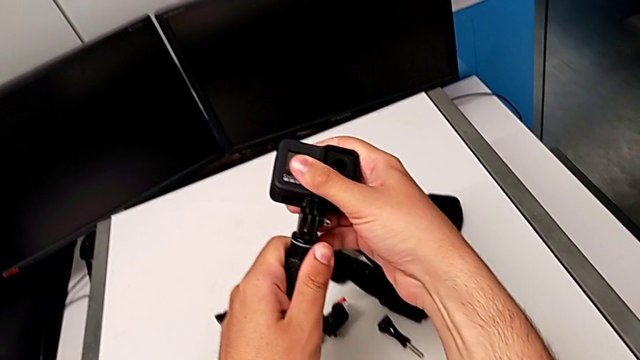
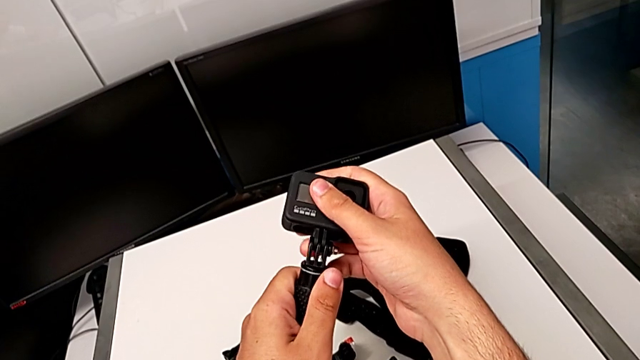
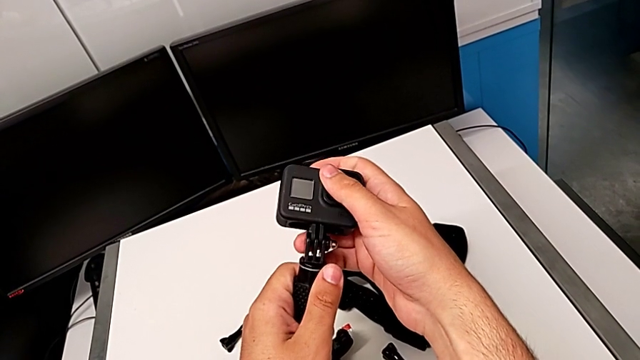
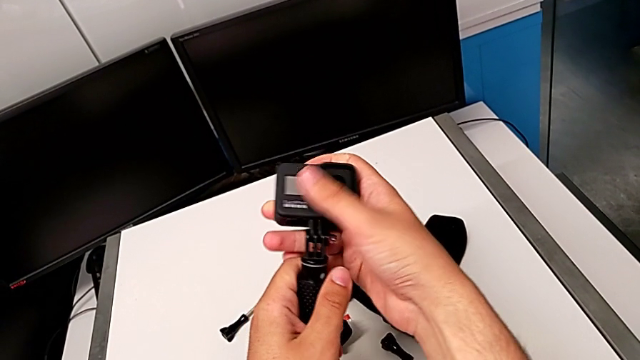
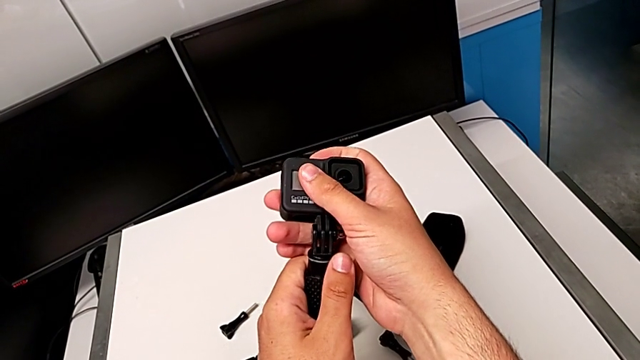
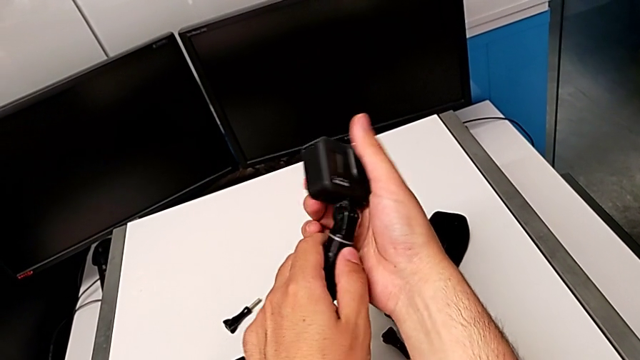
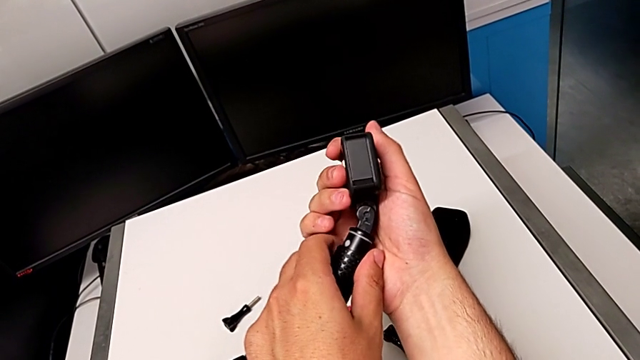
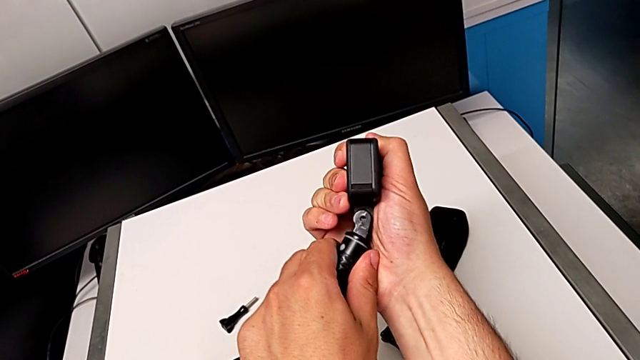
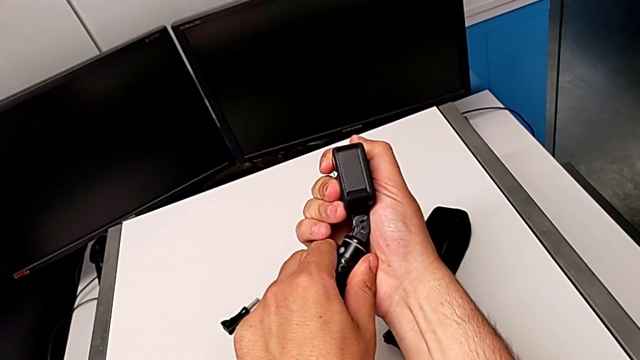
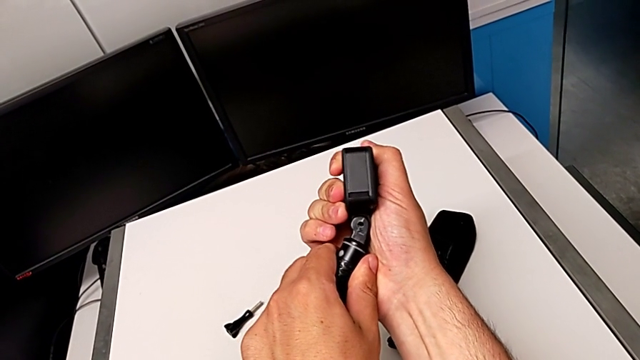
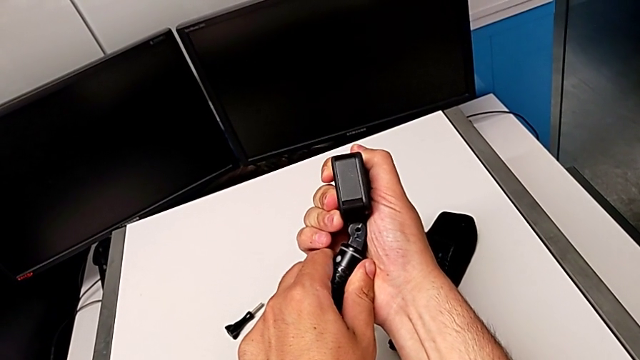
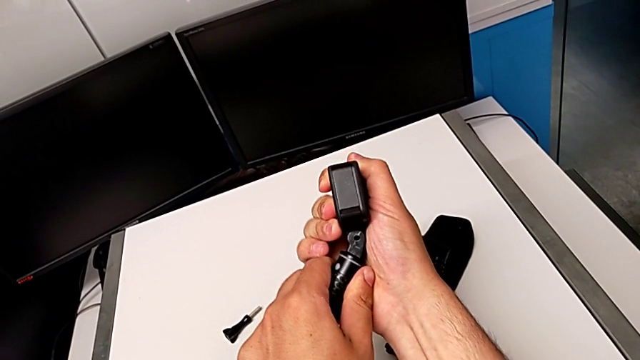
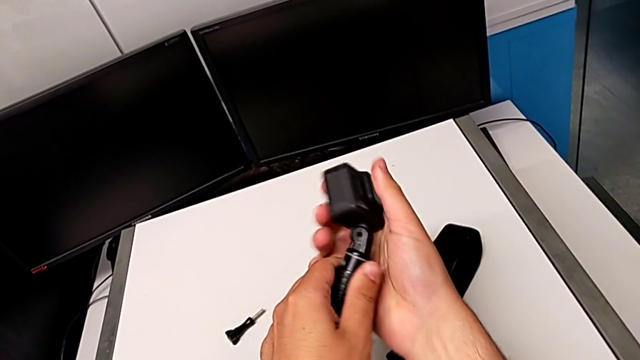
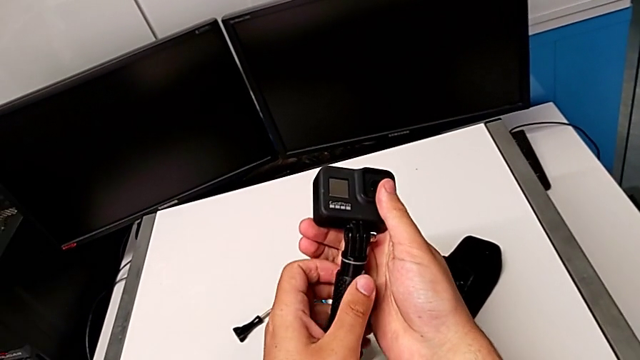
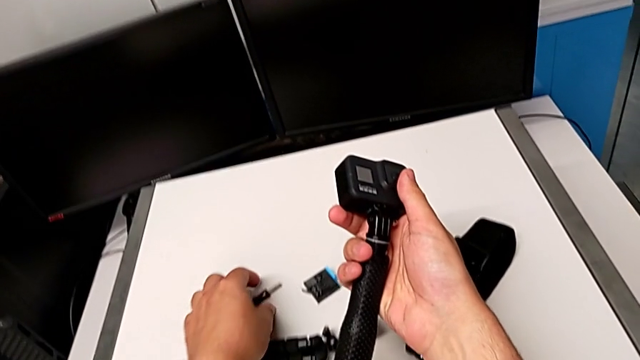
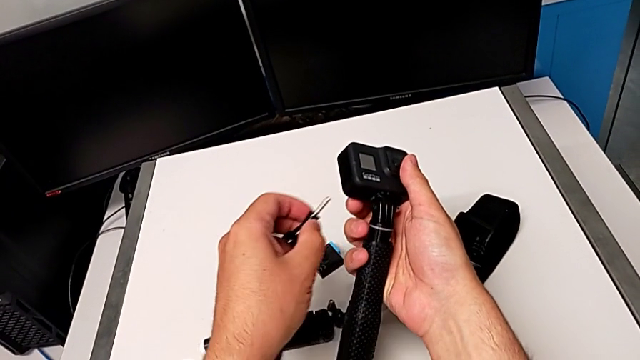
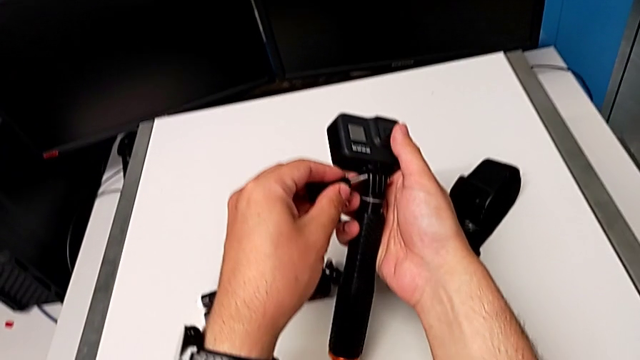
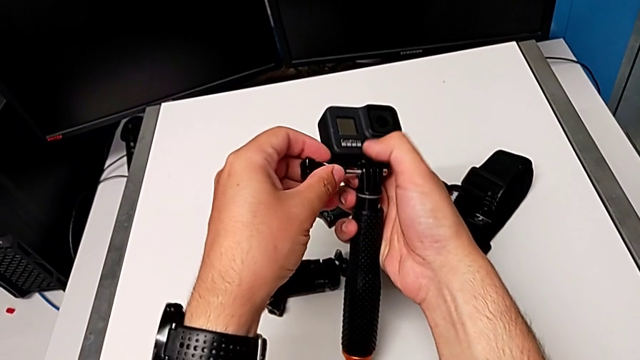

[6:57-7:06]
The camera wearer is changing the tripod for a handheld. They align the GoPro and grab the screw.

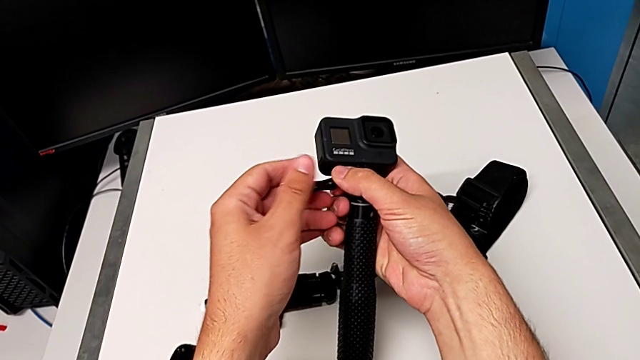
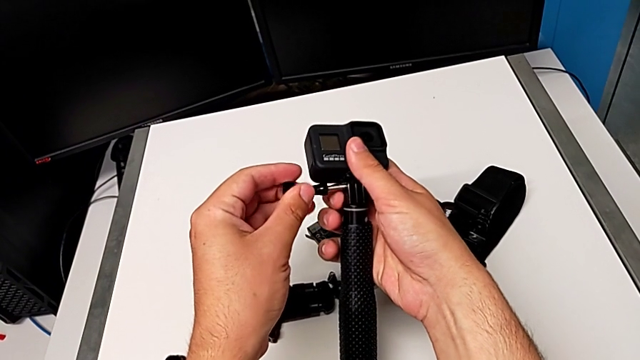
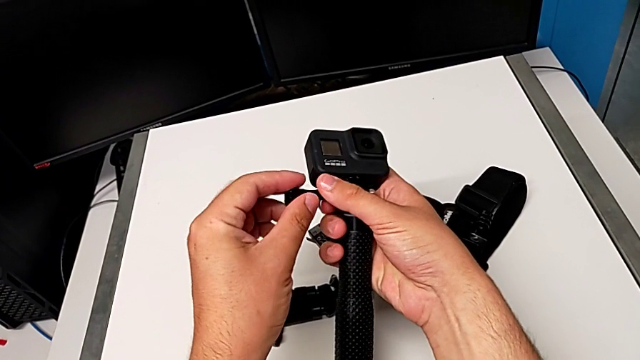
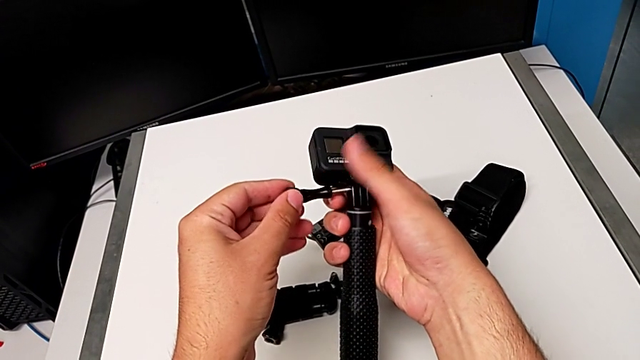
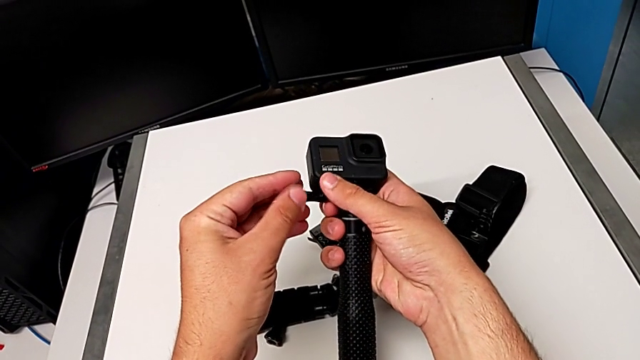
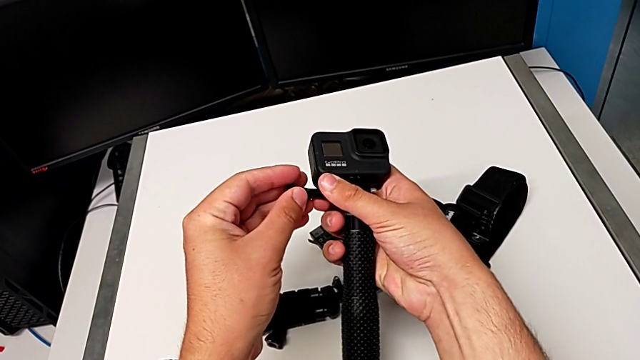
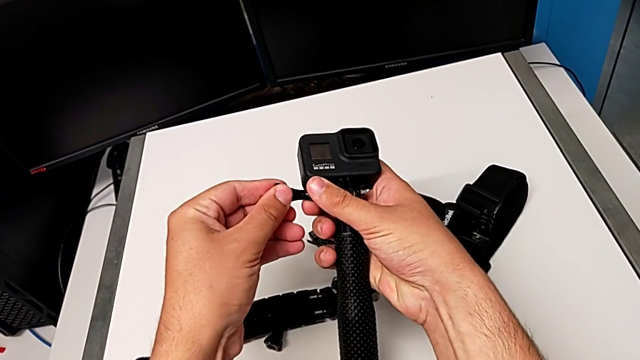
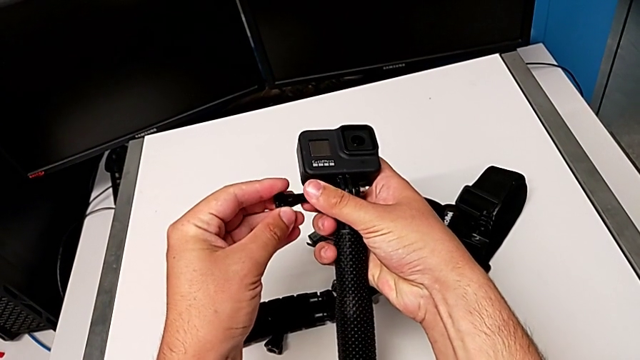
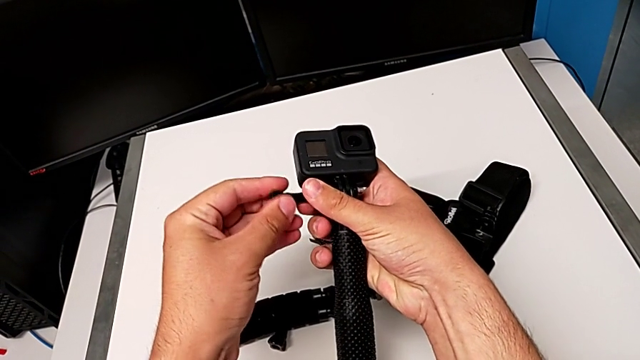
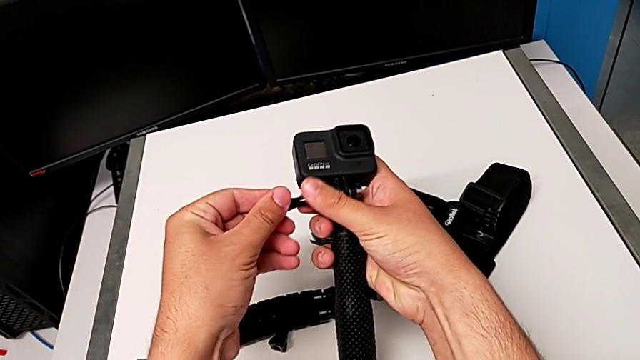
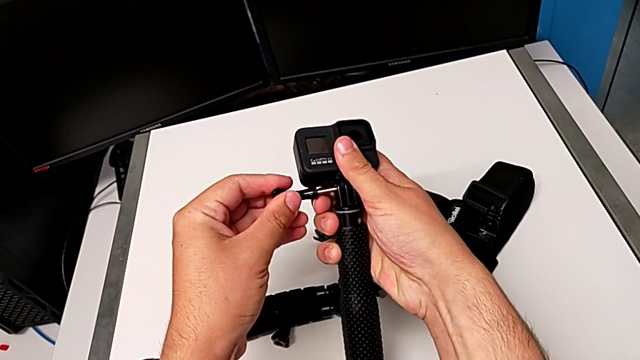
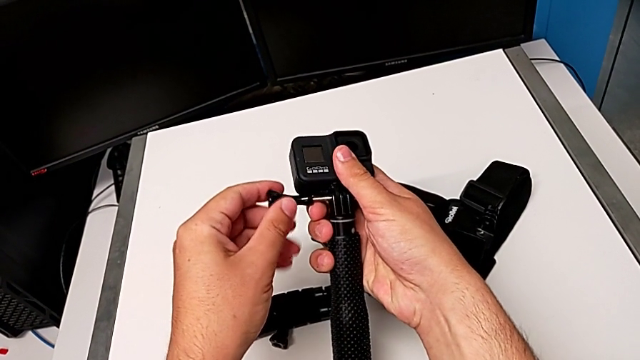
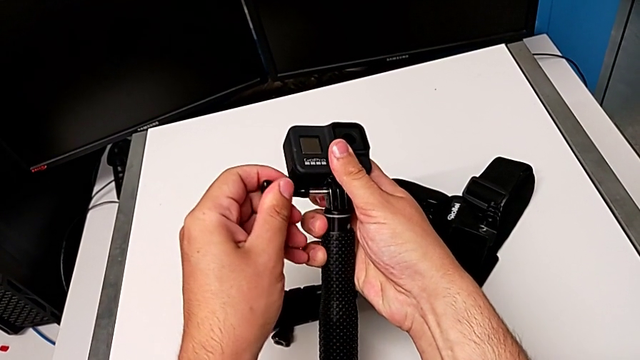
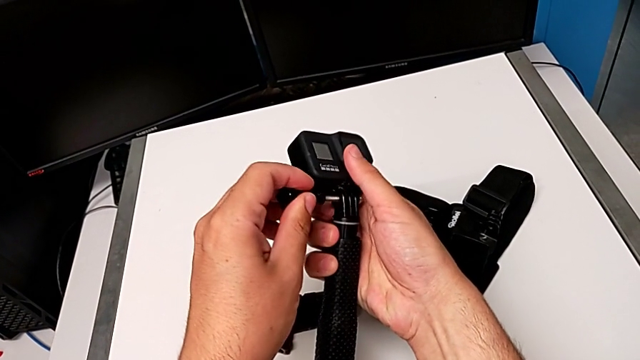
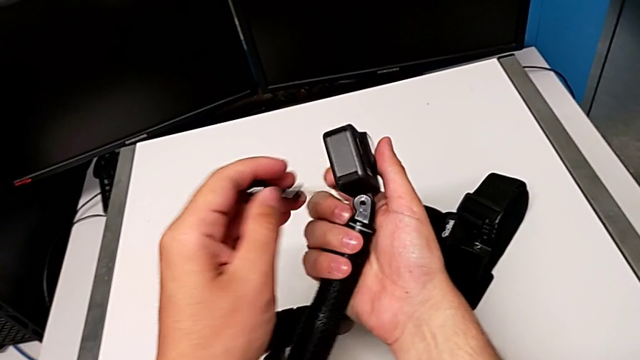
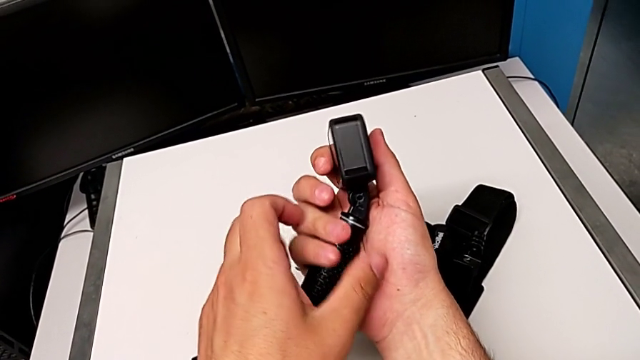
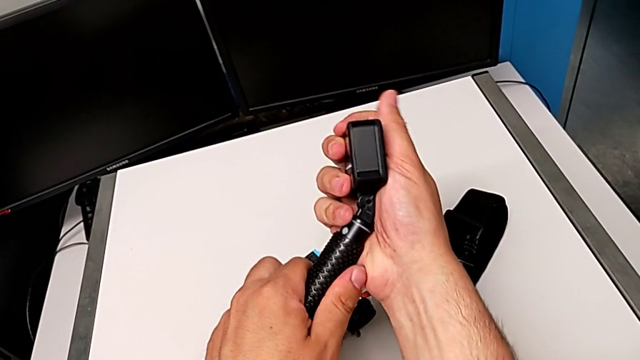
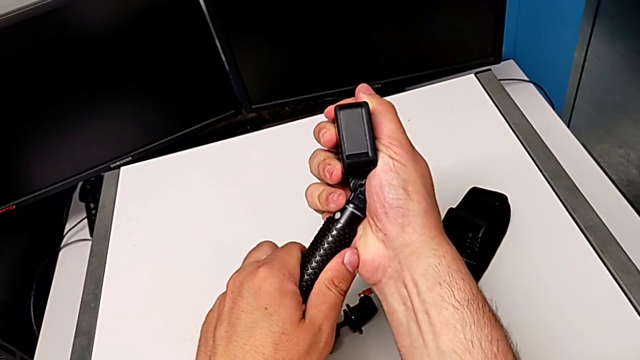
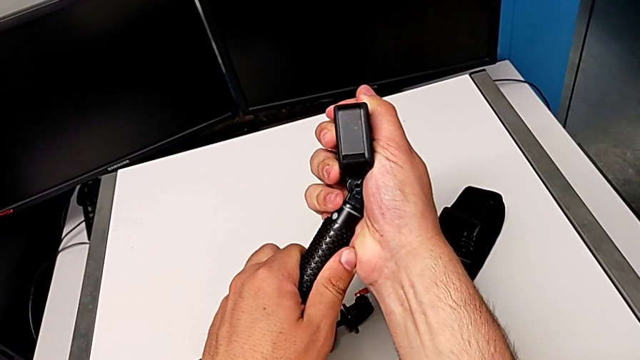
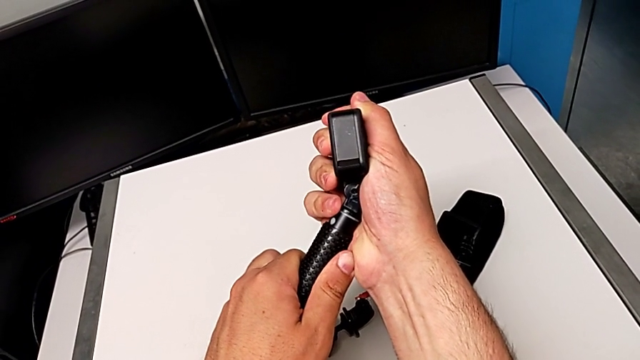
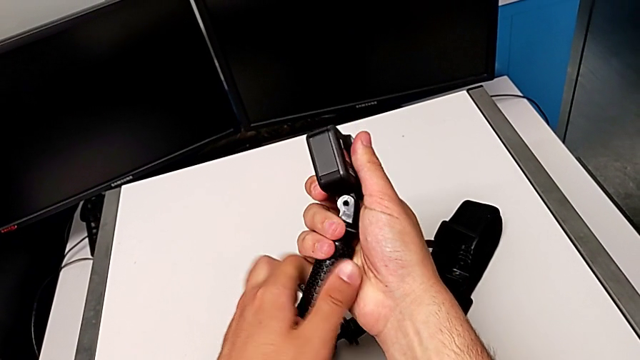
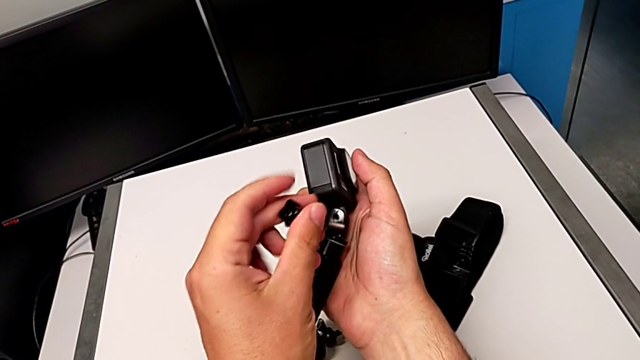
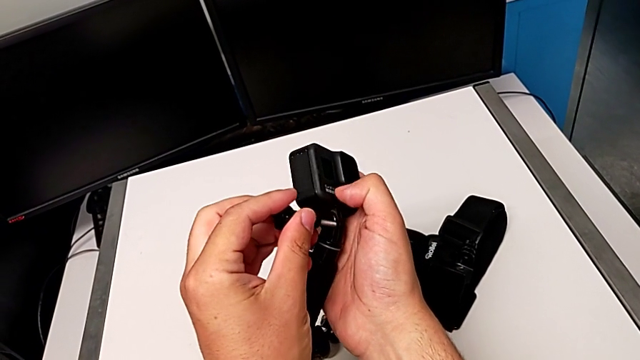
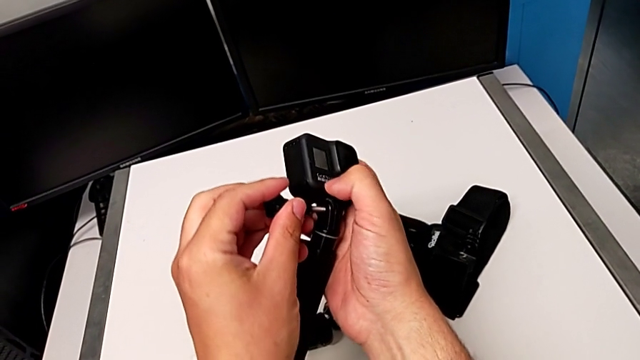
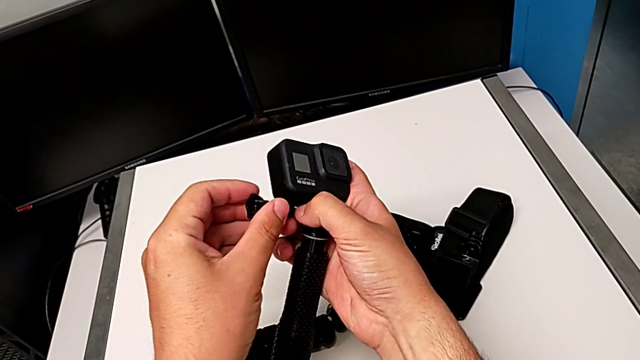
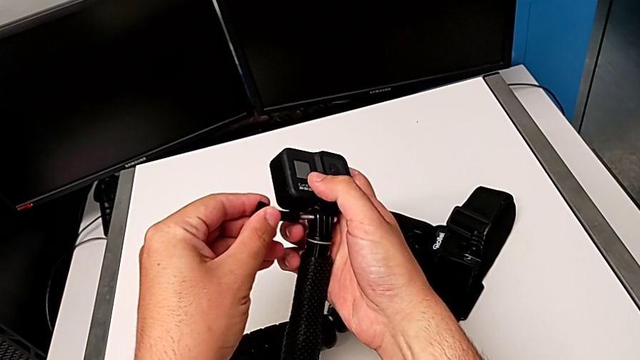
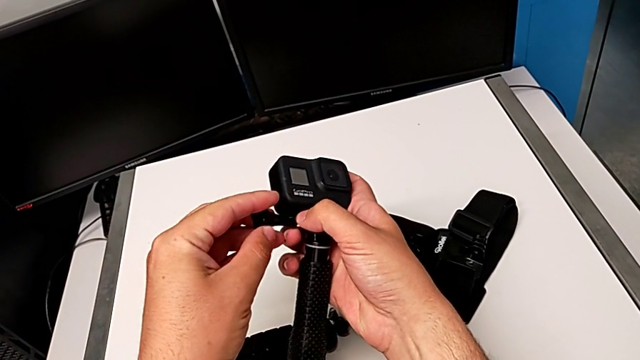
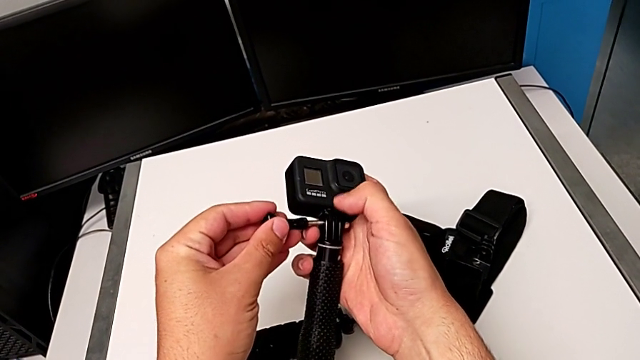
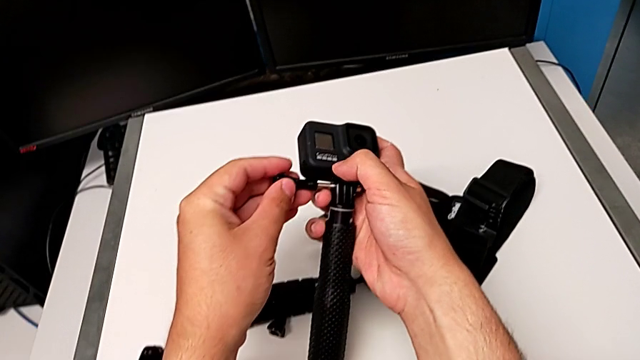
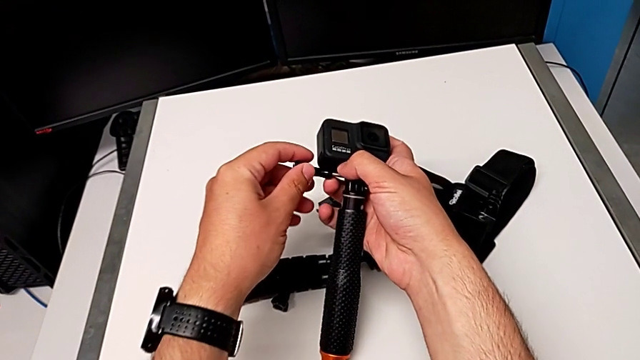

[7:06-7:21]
The camera wearer is changing the tripod for a handheld. They keep inserting the screw, assemble the handheld grip and insert the screw.
